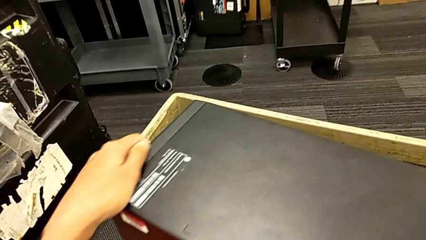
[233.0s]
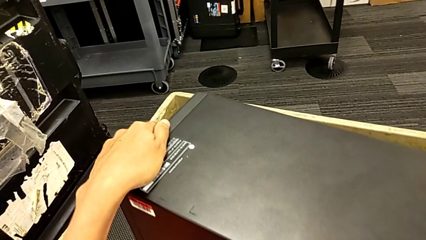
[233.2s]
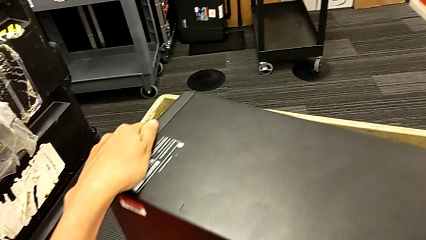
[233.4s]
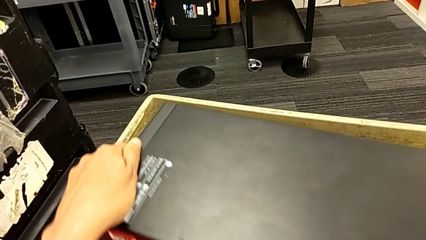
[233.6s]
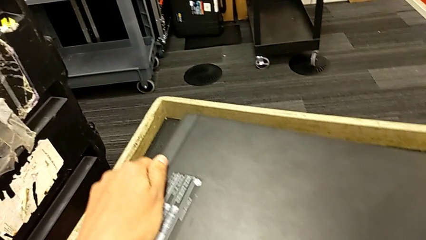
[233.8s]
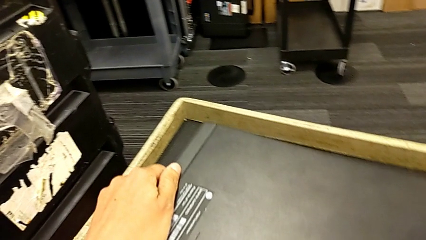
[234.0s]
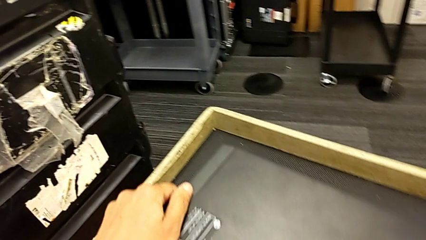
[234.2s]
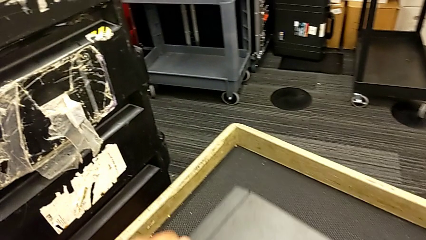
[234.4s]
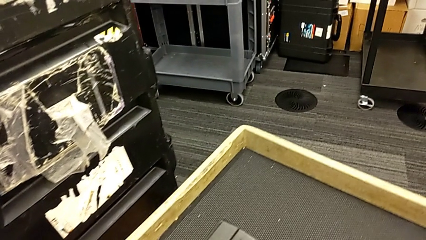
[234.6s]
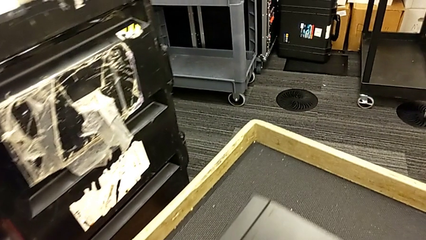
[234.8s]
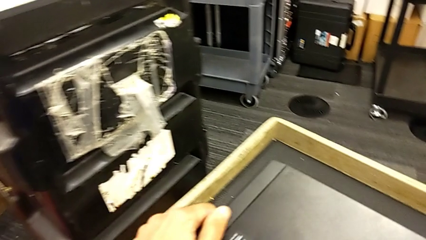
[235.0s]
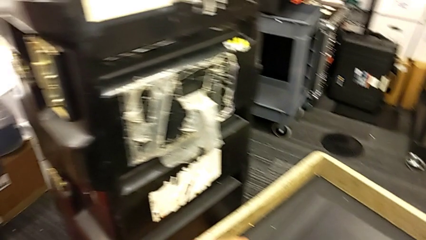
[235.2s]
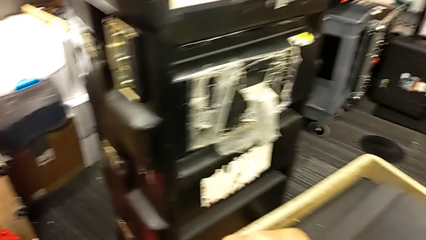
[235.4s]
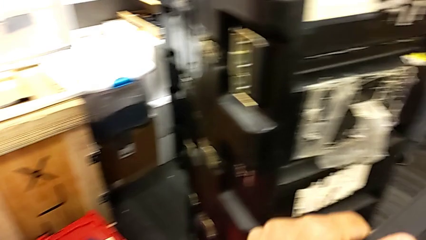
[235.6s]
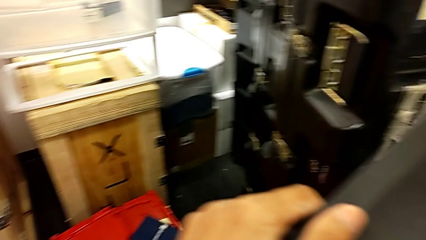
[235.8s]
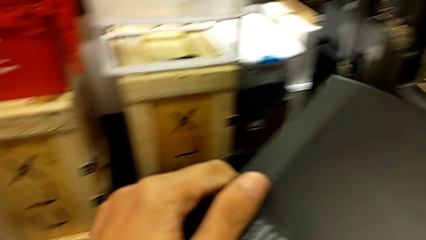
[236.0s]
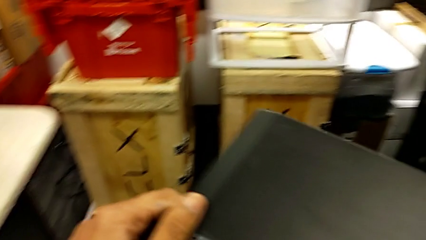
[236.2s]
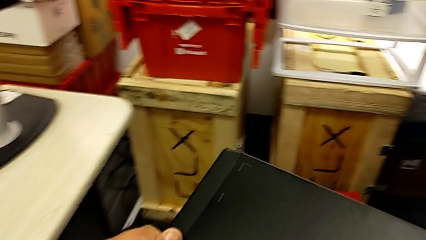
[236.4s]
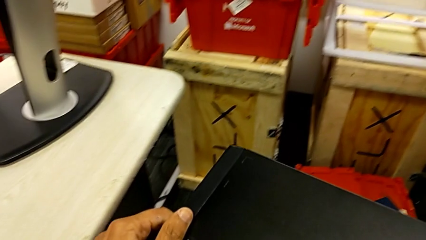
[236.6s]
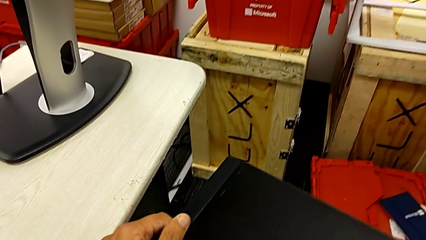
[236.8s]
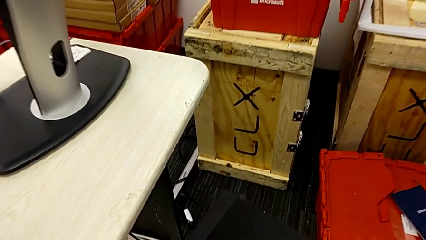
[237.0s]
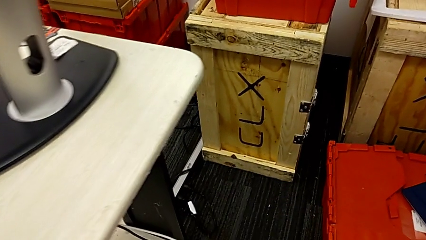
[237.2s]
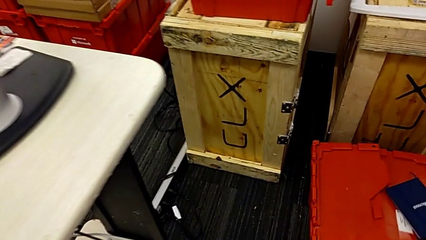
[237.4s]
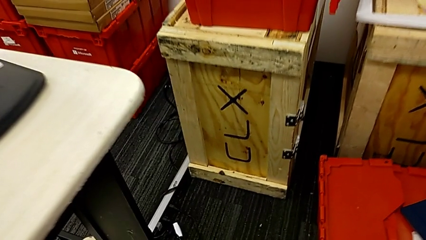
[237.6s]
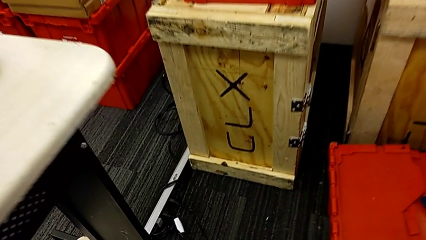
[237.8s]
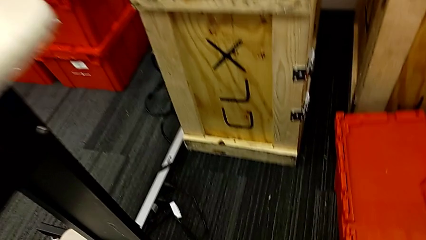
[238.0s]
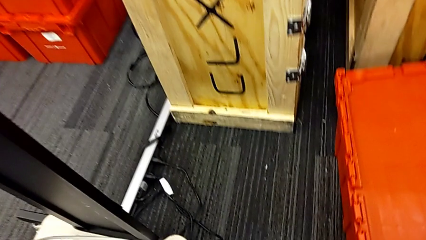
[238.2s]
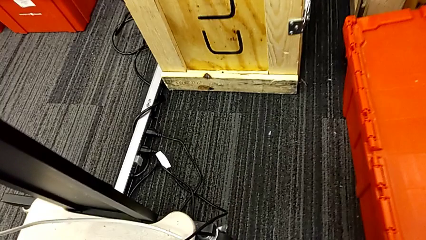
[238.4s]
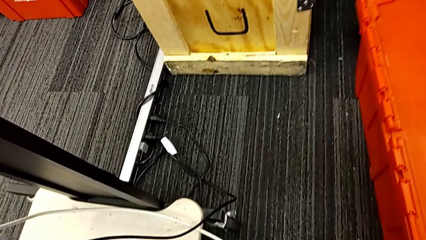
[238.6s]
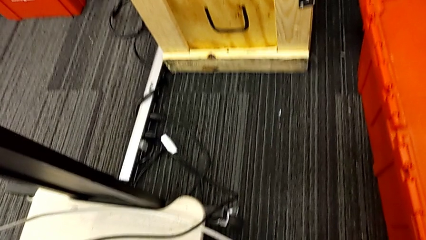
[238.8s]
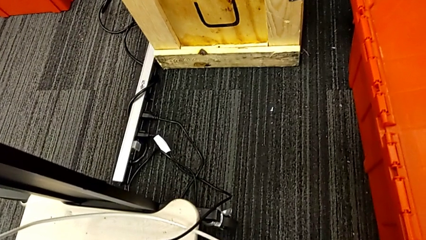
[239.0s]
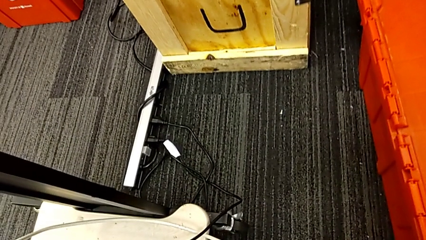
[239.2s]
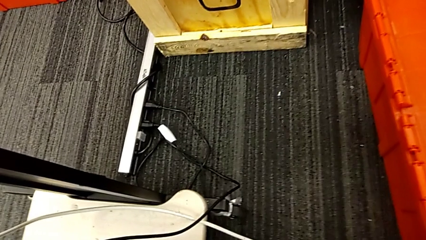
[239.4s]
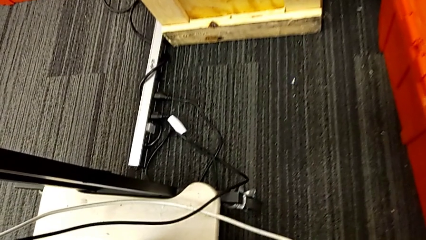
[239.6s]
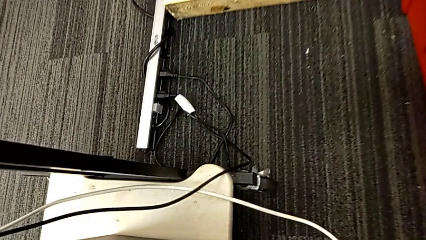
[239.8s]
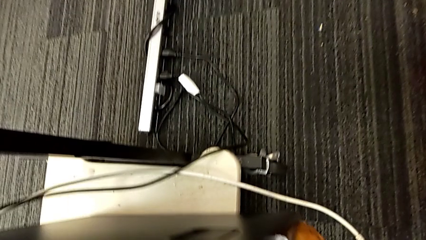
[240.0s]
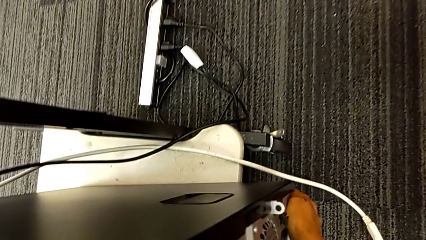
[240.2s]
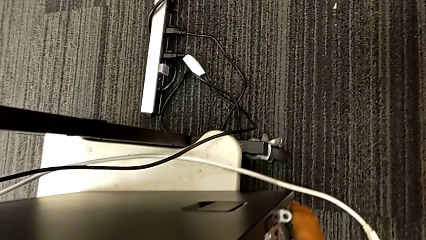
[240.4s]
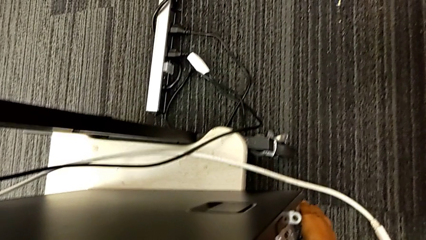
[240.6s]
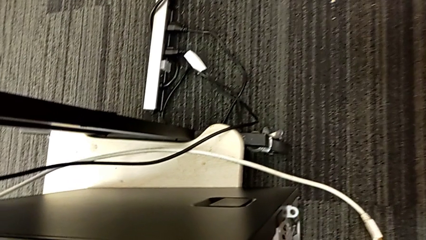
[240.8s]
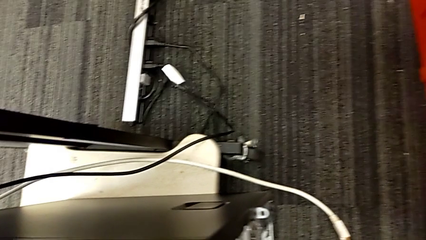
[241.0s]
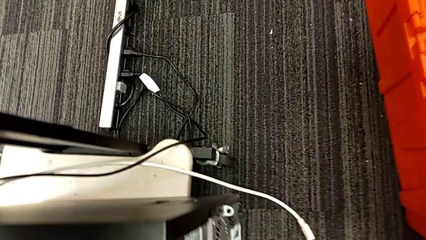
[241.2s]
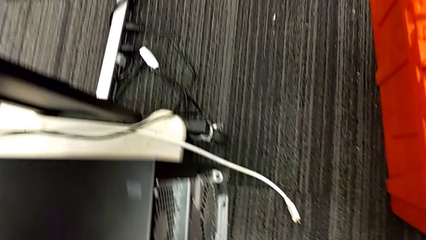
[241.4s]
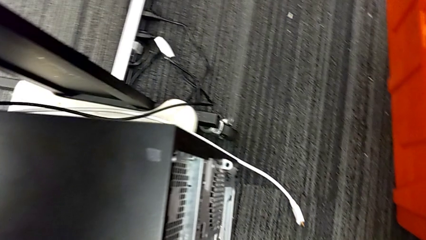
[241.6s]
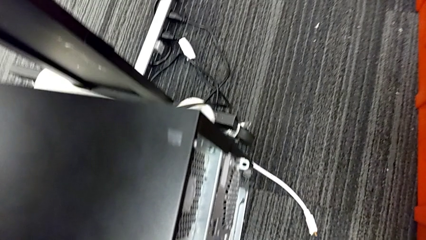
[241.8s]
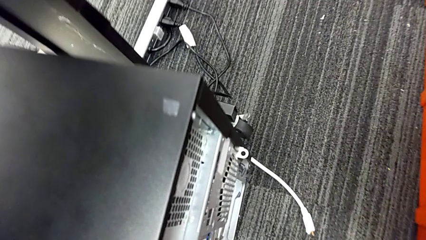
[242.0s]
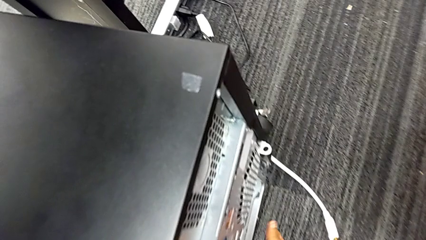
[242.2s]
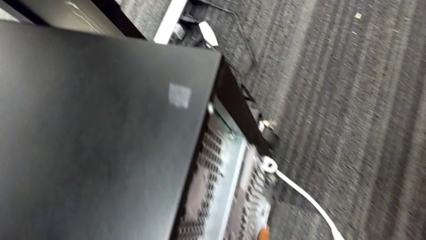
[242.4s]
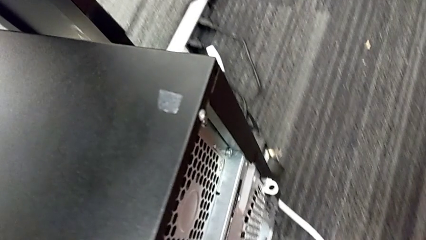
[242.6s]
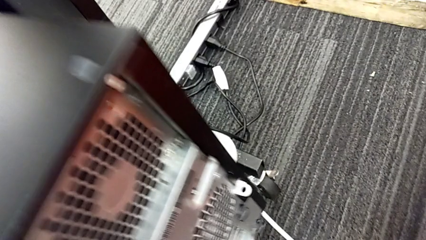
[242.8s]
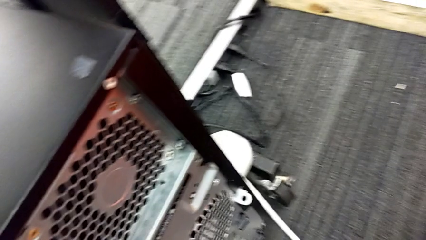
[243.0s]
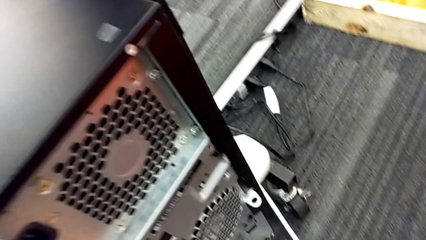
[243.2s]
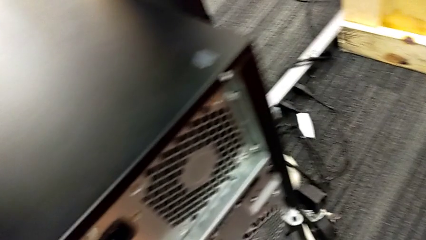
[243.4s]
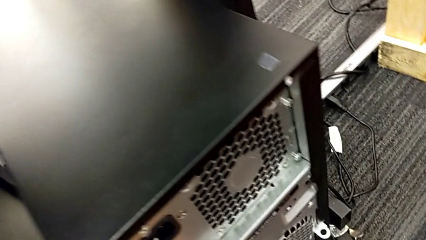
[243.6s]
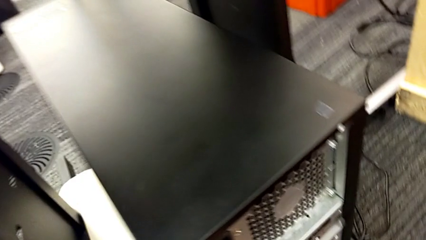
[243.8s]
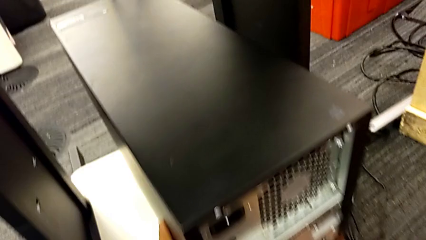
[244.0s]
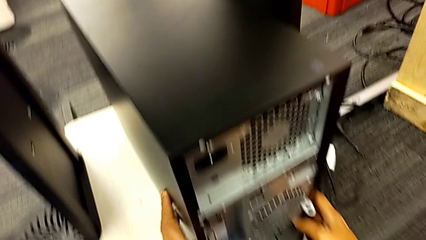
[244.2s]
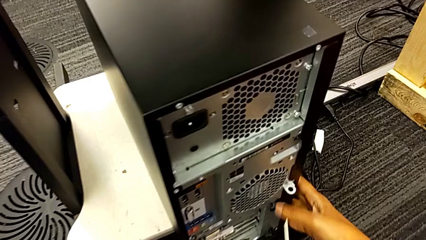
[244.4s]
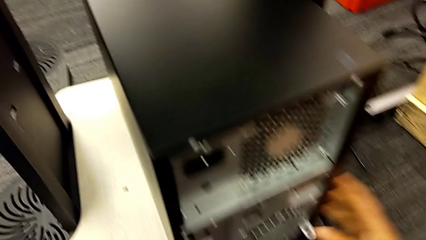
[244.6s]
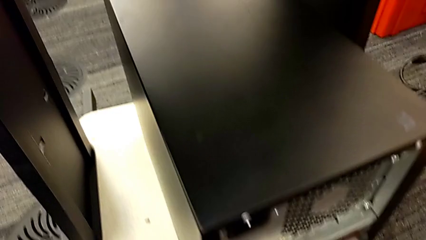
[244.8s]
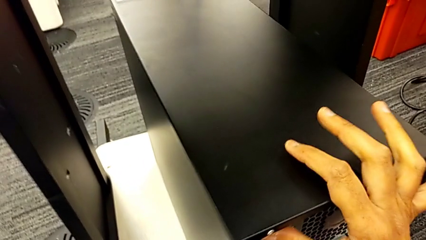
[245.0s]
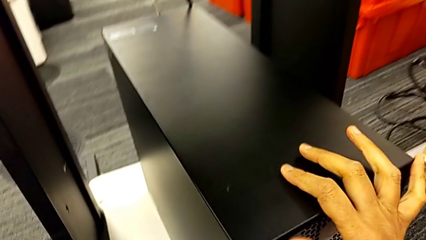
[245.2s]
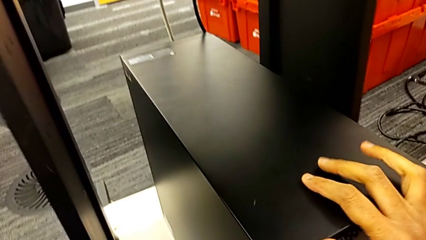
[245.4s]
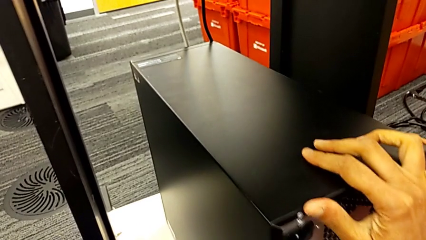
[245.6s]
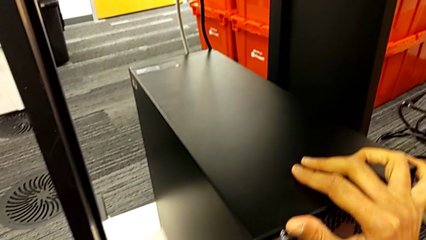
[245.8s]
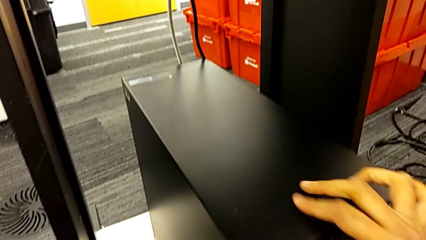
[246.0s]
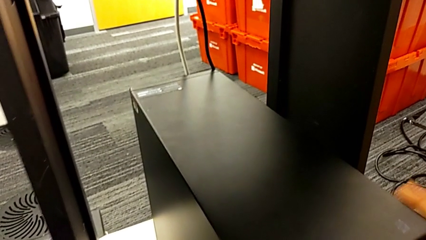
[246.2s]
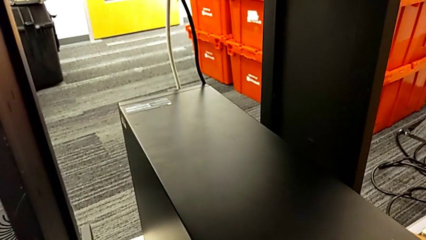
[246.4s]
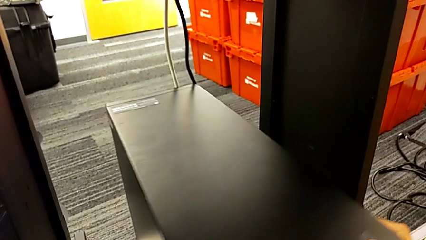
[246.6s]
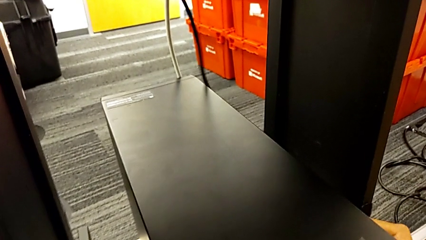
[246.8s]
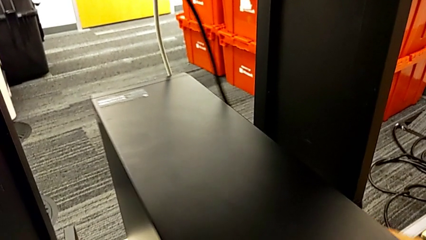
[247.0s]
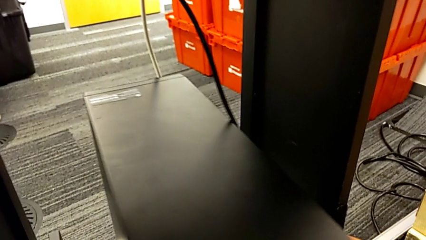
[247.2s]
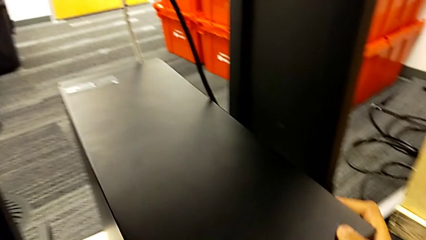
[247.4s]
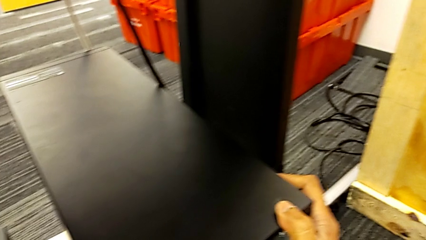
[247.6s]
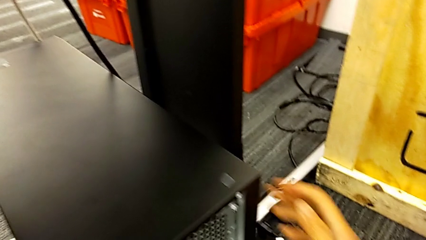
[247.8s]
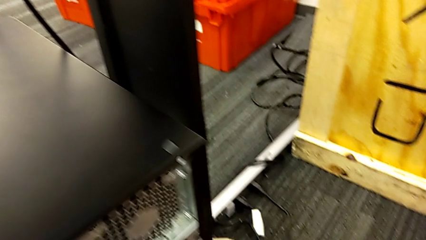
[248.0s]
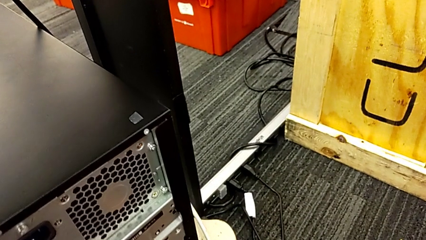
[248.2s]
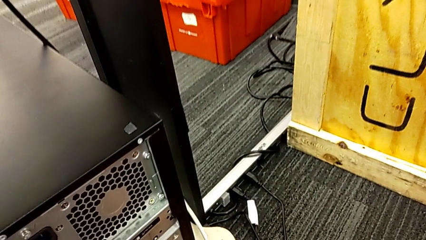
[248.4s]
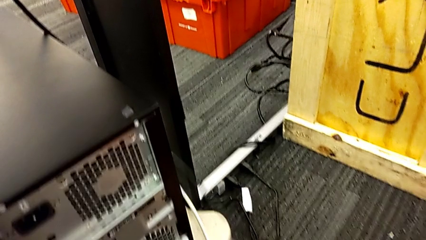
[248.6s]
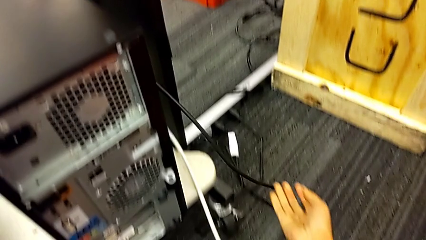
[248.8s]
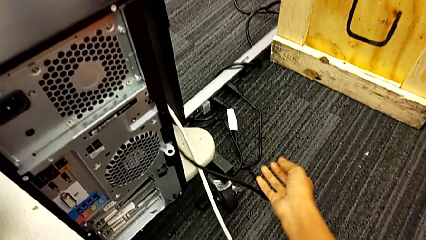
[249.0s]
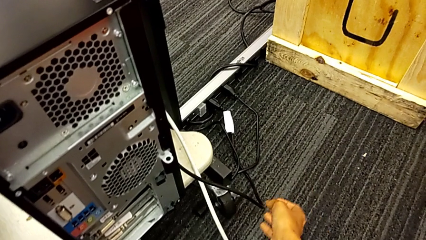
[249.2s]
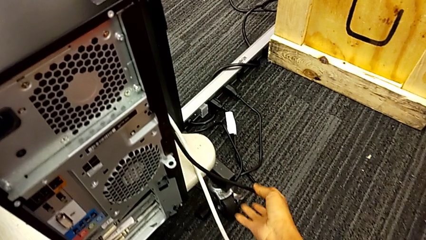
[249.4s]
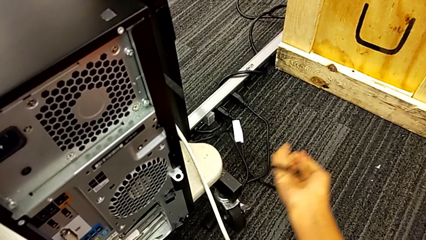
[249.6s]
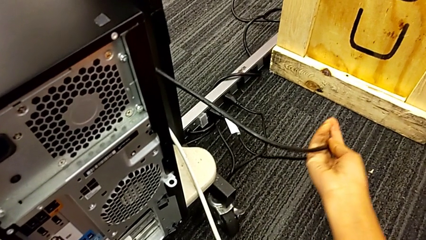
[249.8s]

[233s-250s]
The camera wearer is plugging in the computer tower. They lift the computer tower, place it, push it and inspect the cable power supply.
